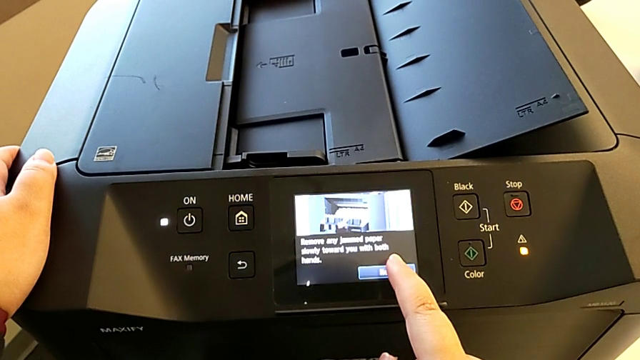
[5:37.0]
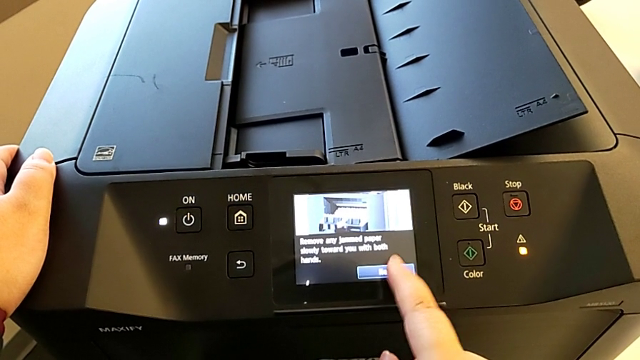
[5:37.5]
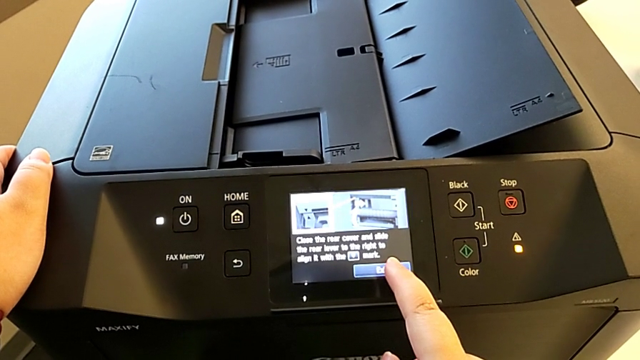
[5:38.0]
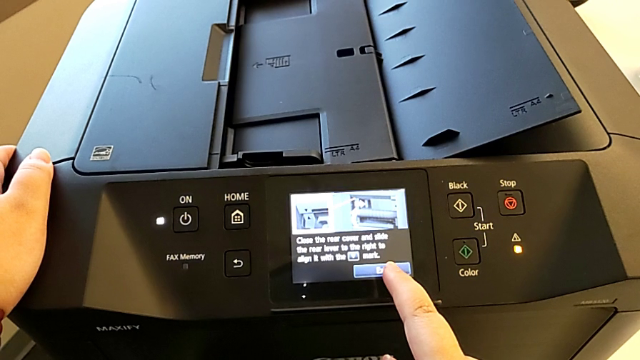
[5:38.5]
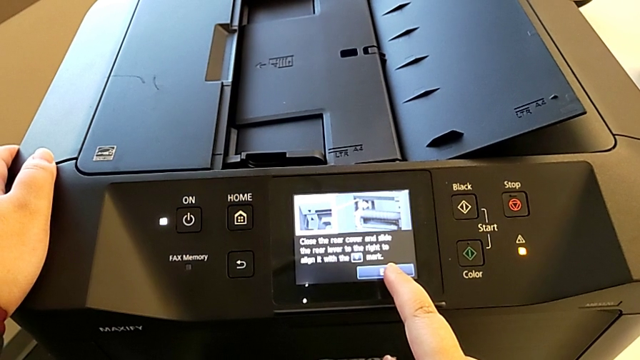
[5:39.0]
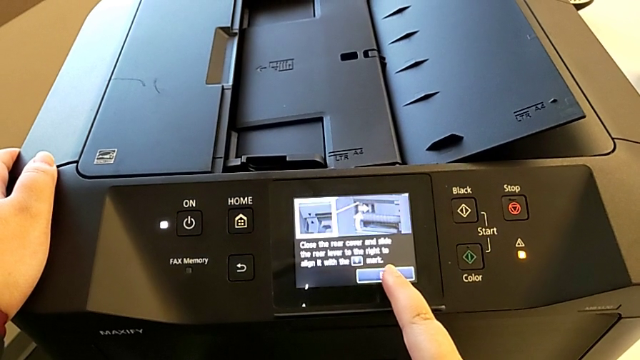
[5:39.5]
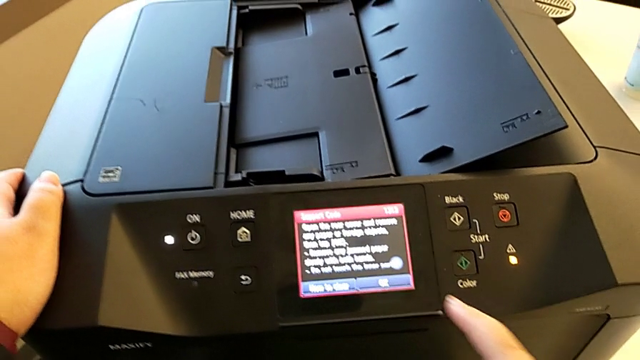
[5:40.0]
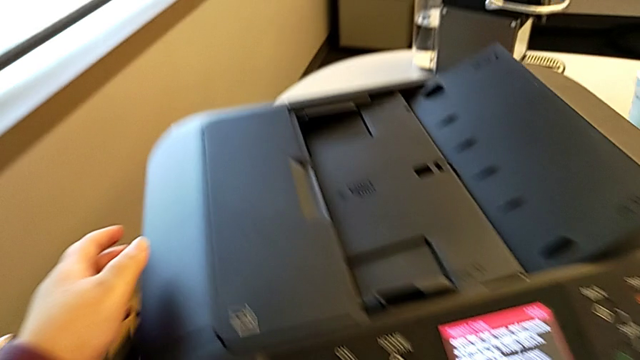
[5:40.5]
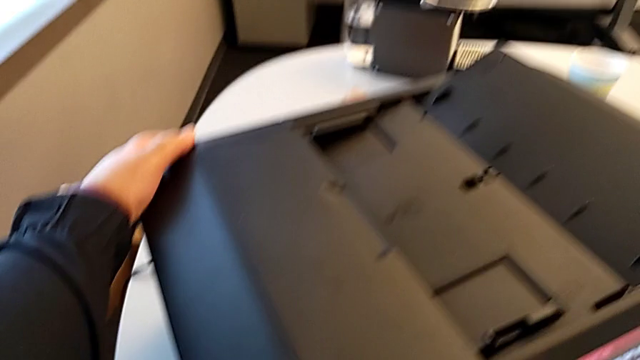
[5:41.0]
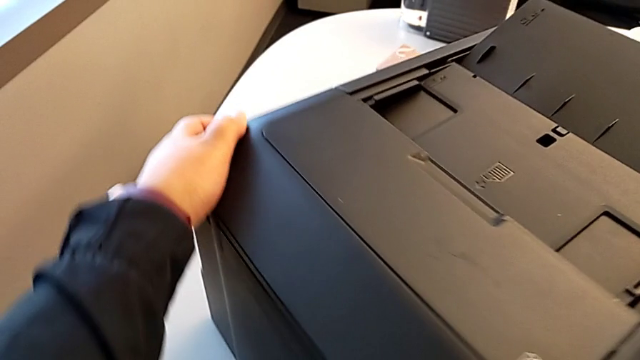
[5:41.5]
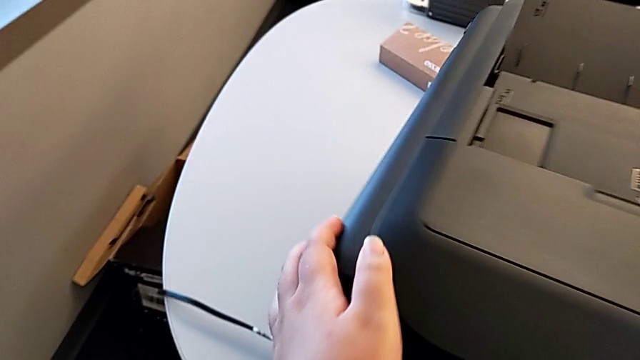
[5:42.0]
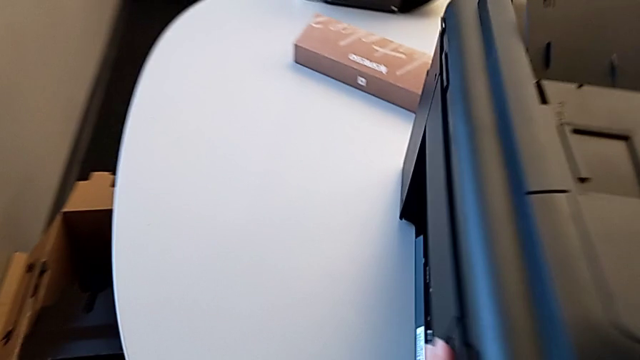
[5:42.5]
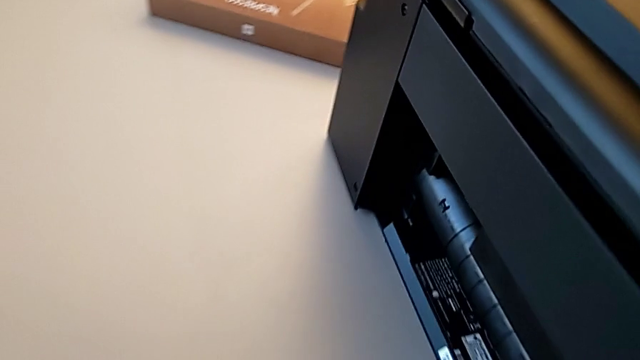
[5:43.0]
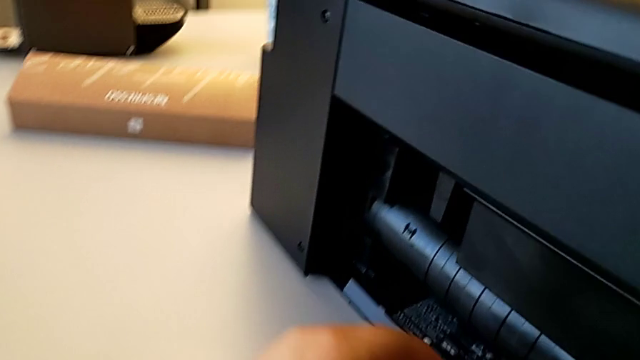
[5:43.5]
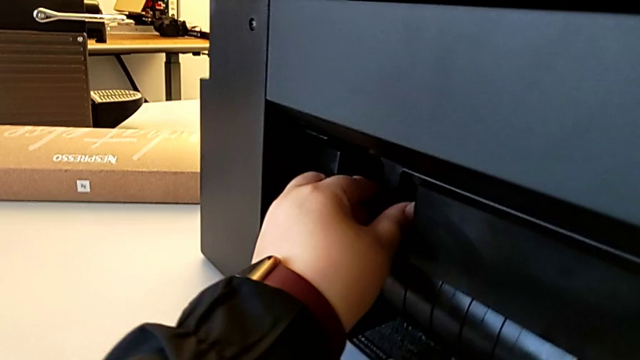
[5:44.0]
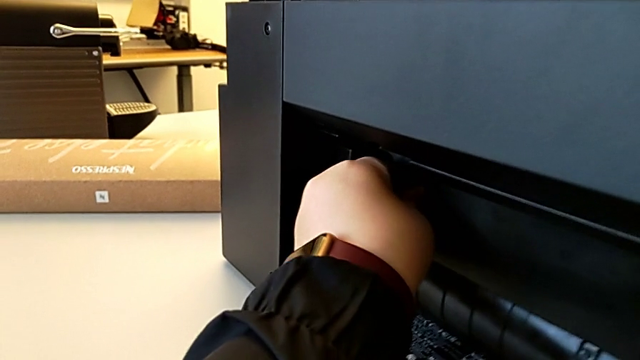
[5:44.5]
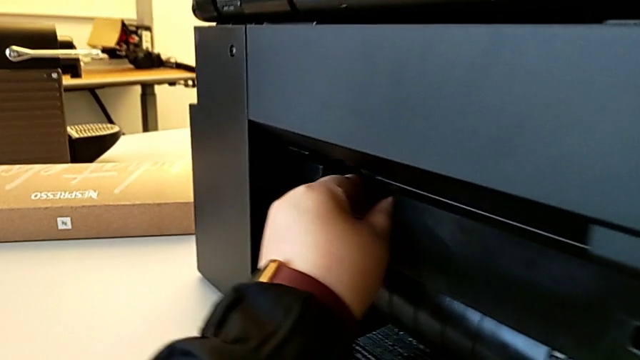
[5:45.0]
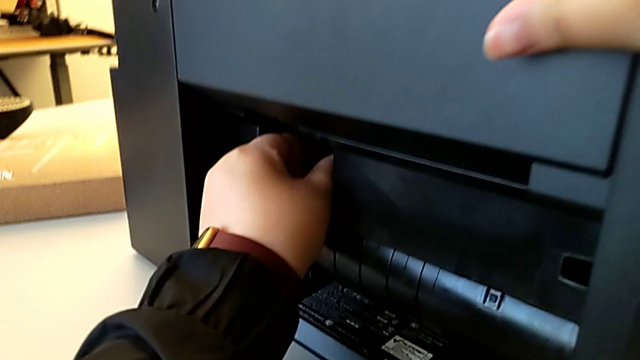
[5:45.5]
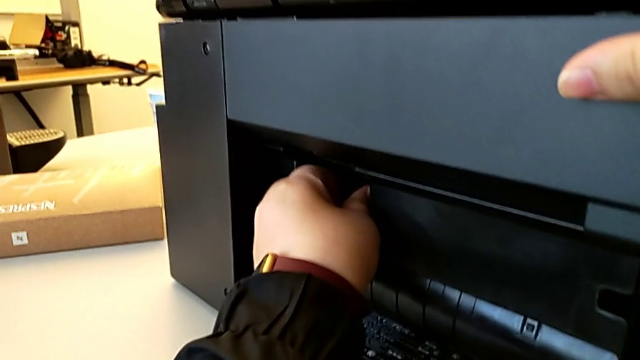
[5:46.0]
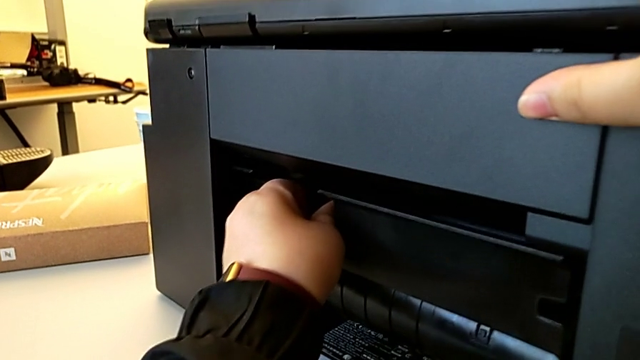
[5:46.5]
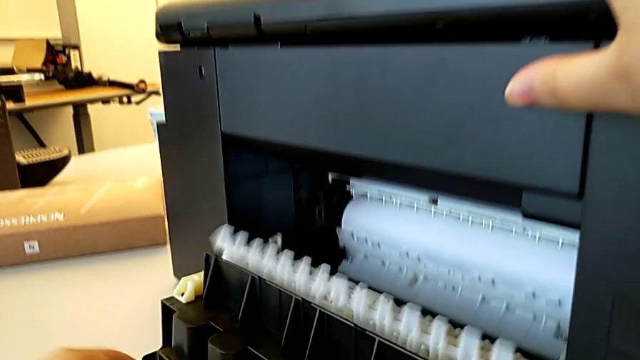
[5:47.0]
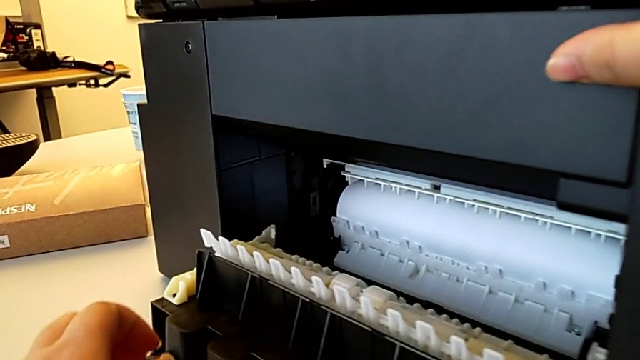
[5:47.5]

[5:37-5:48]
The camera wearer is inspecting the printer regularly. They touch the button, rotate the printer and pull the paper tray.

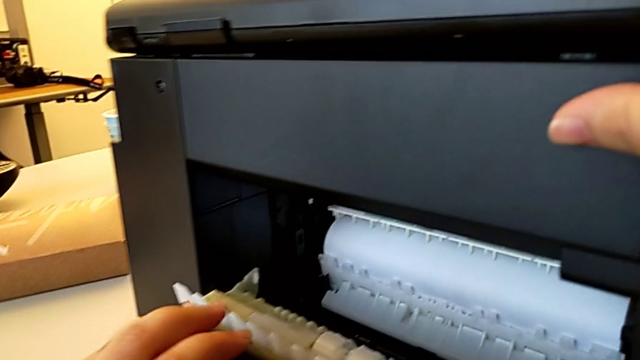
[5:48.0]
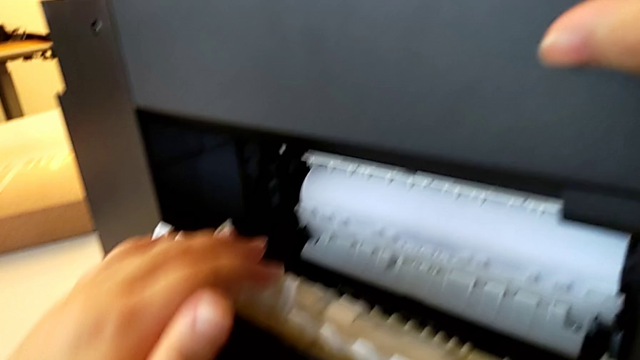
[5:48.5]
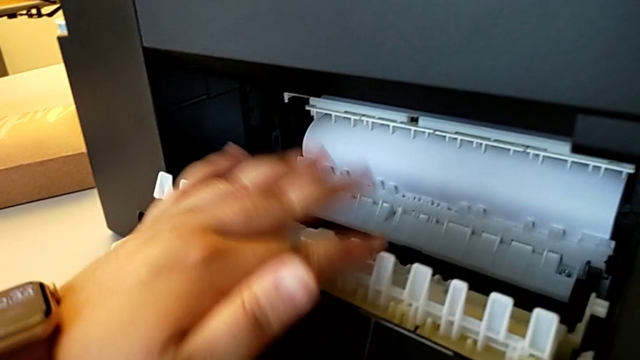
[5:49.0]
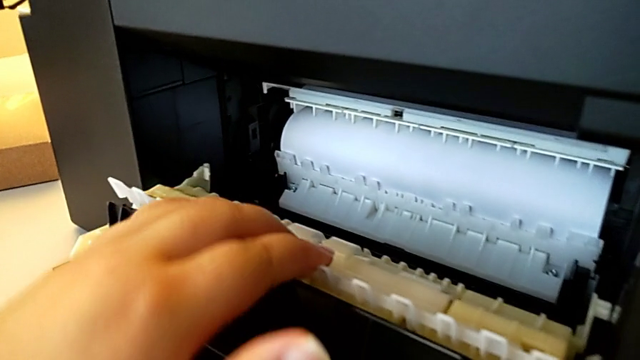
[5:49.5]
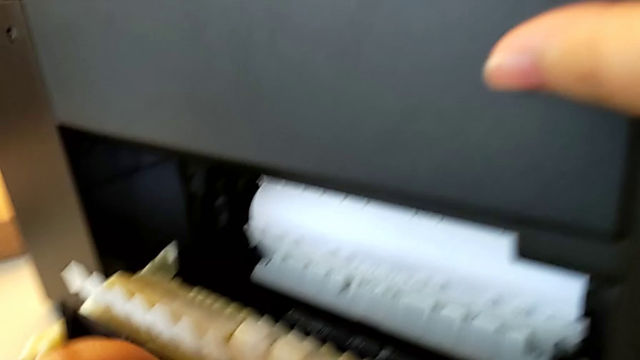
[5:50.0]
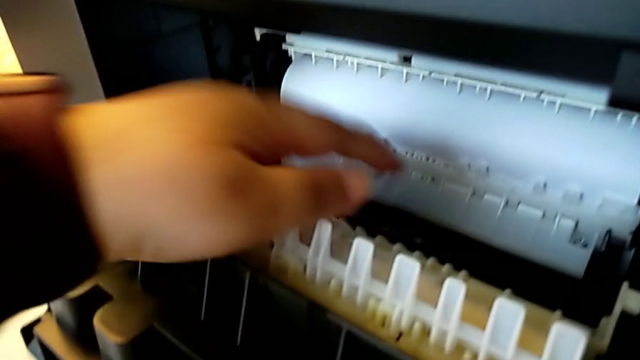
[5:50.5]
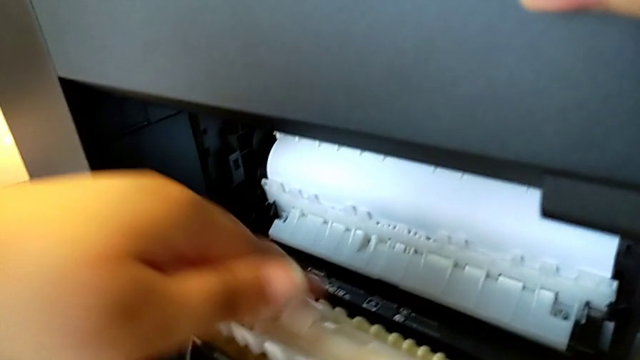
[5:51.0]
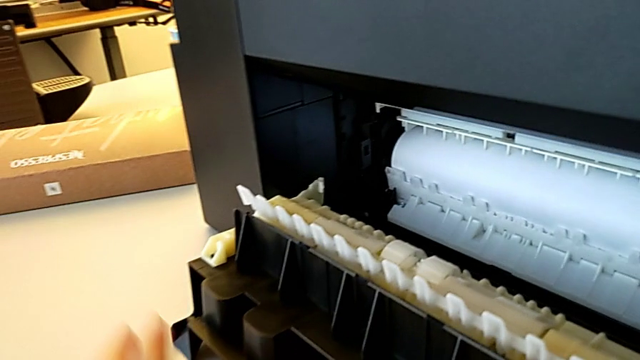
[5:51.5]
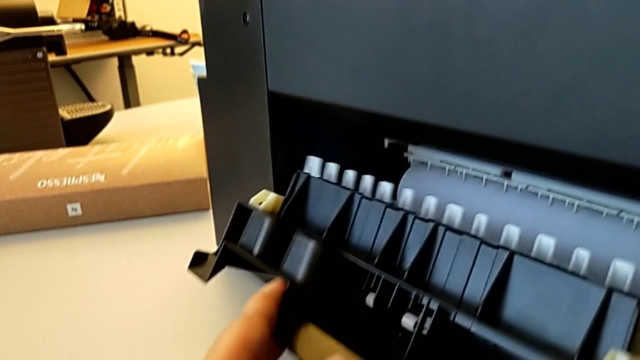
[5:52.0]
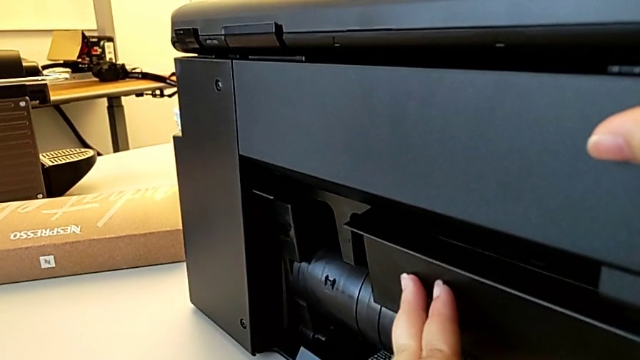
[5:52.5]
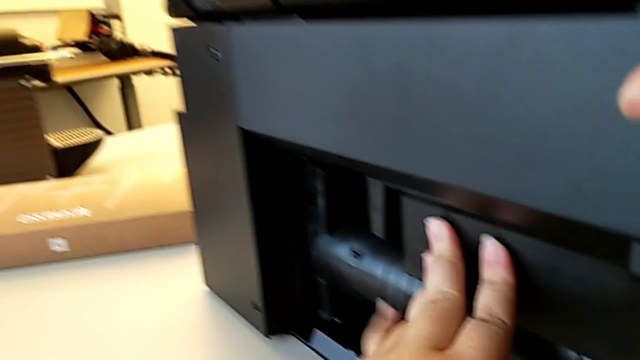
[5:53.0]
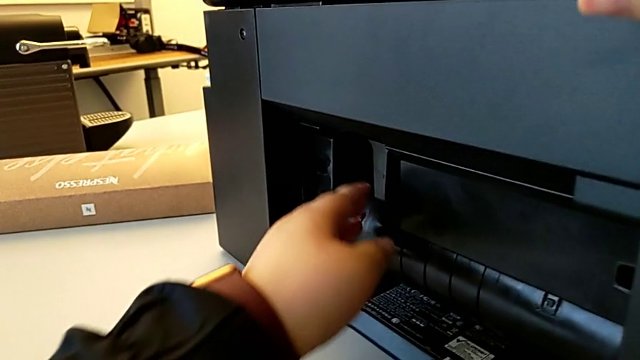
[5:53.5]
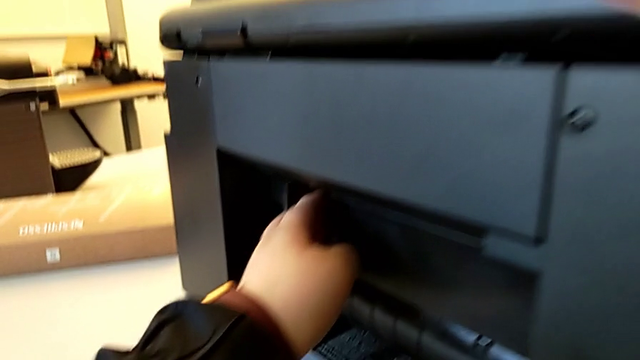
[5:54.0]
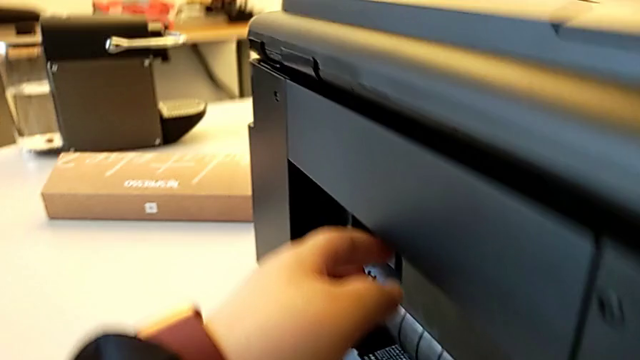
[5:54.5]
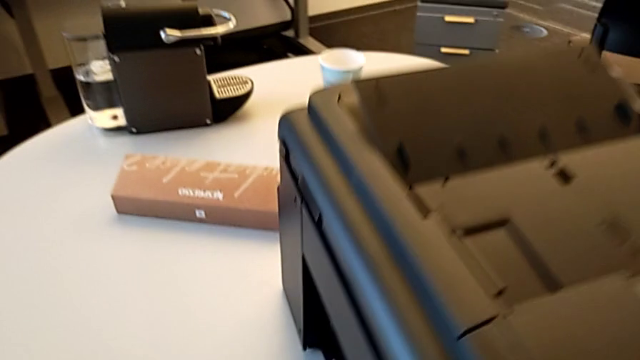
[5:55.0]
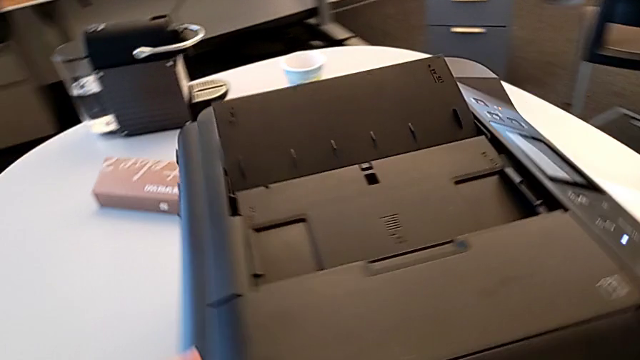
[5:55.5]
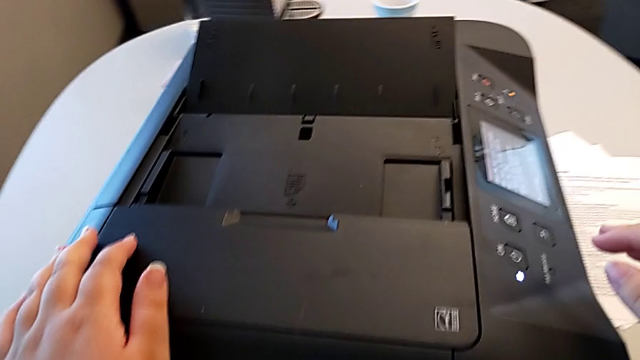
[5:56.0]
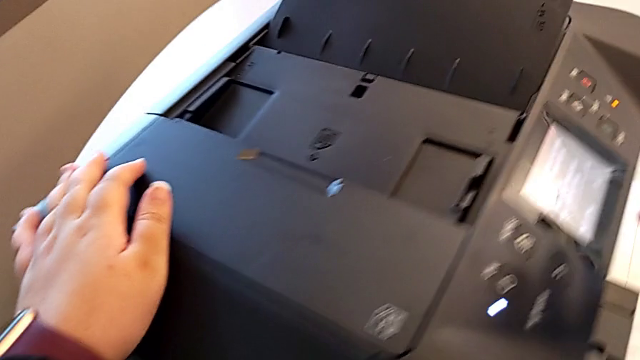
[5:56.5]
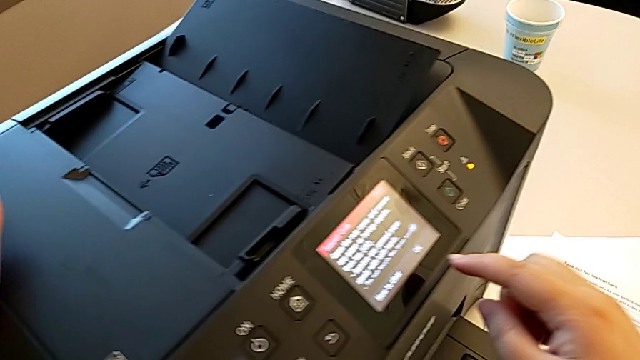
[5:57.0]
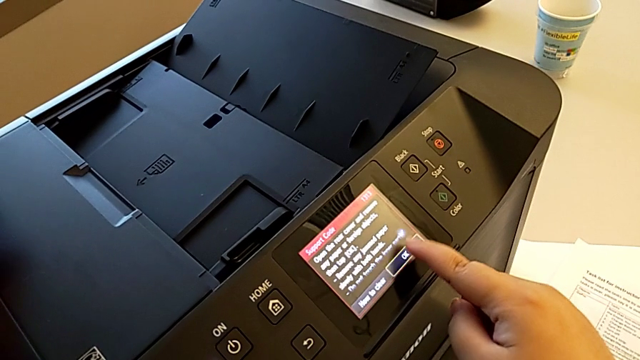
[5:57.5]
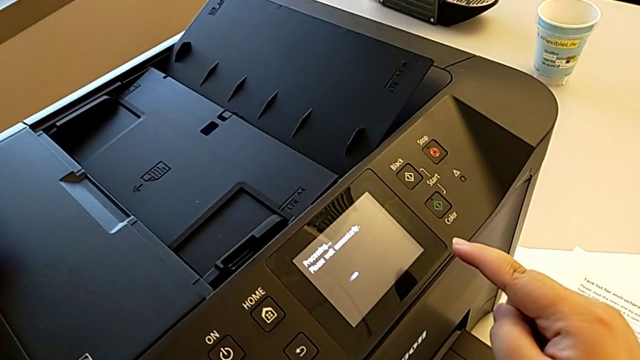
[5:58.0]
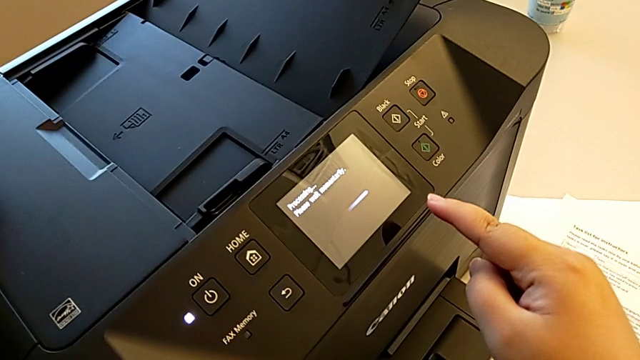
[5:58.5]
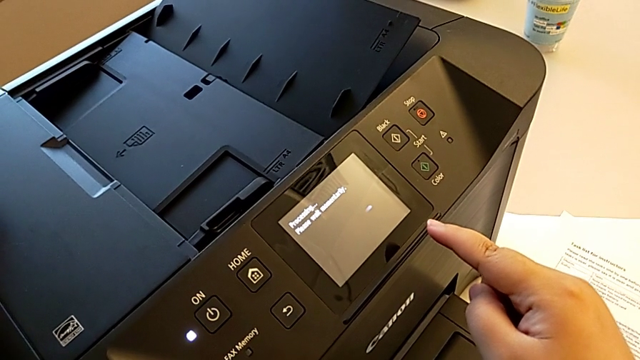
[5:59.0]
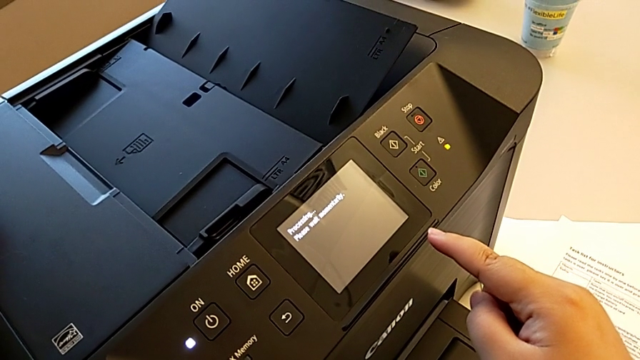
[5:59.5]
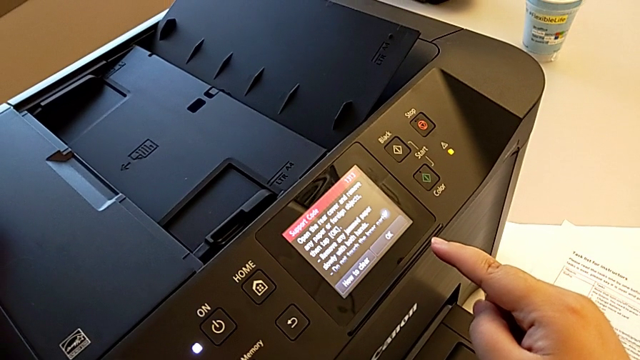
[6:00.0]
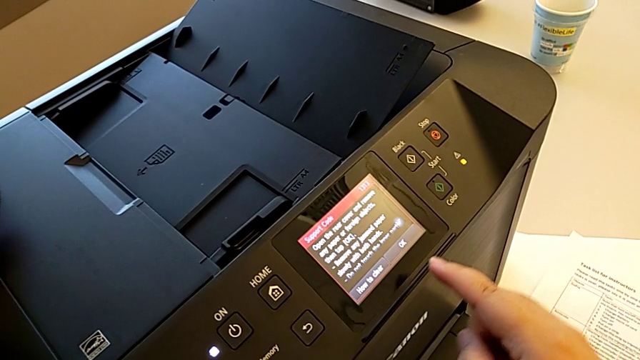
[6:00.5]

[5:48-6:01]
The camera wearer is inspecting the printer regularly. They touch the printer and close the paper tray.
